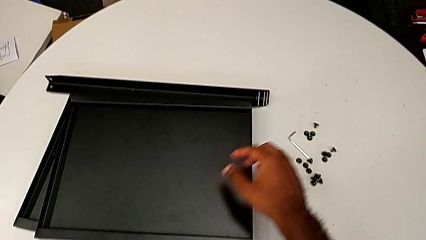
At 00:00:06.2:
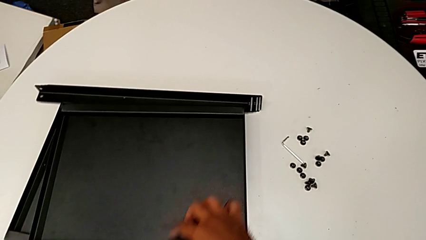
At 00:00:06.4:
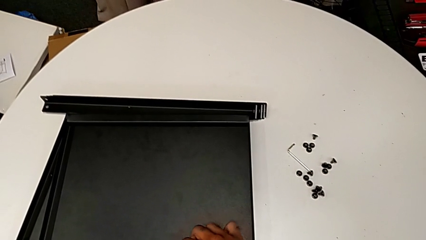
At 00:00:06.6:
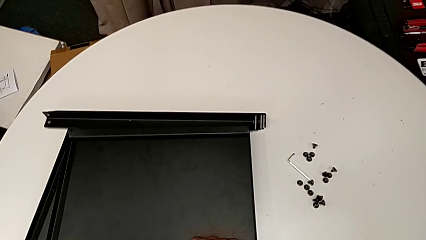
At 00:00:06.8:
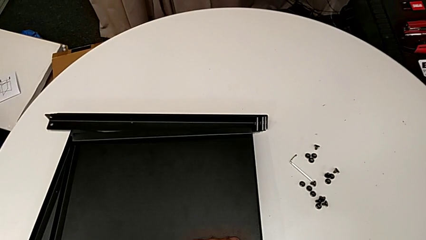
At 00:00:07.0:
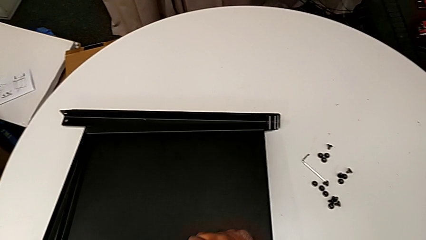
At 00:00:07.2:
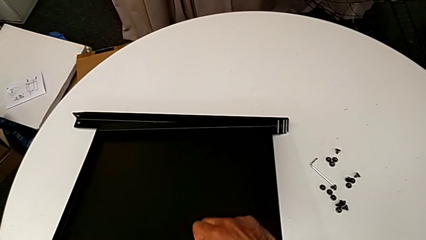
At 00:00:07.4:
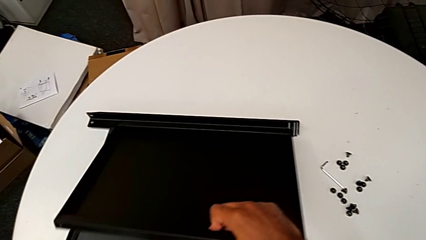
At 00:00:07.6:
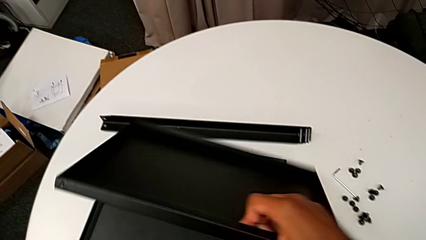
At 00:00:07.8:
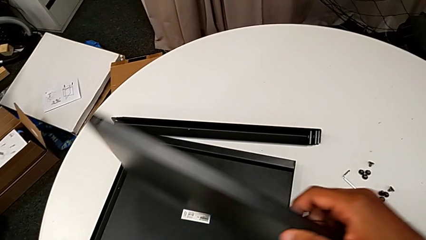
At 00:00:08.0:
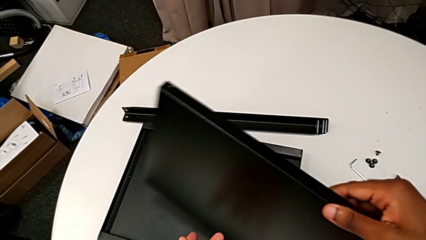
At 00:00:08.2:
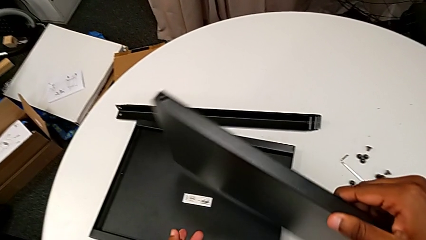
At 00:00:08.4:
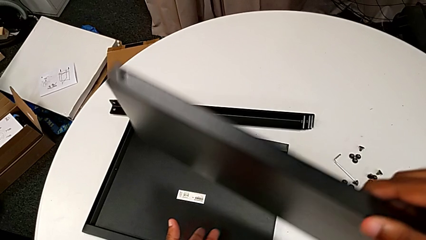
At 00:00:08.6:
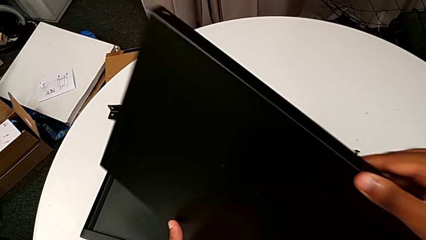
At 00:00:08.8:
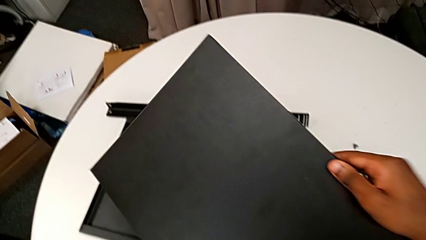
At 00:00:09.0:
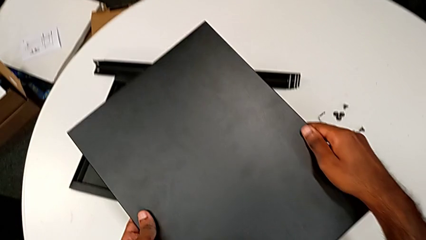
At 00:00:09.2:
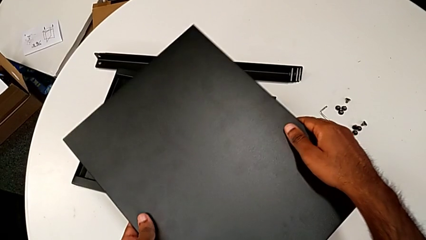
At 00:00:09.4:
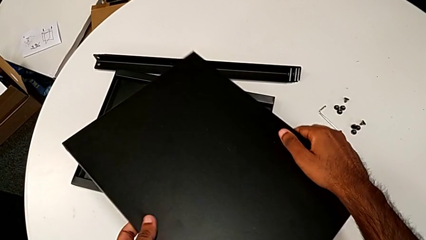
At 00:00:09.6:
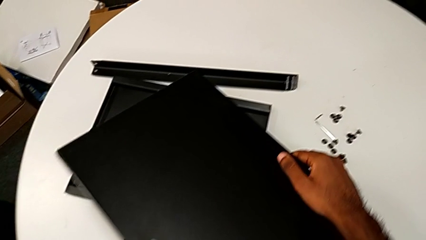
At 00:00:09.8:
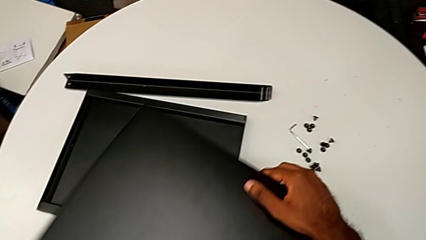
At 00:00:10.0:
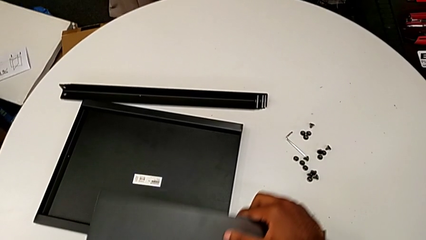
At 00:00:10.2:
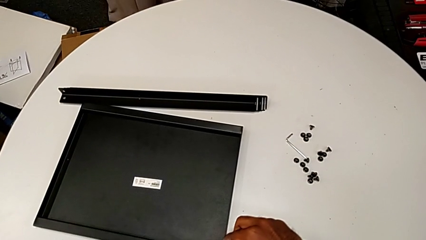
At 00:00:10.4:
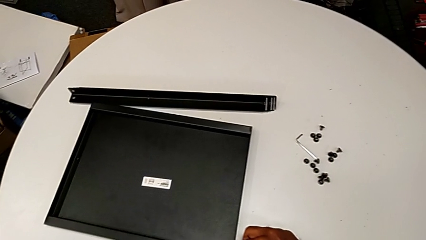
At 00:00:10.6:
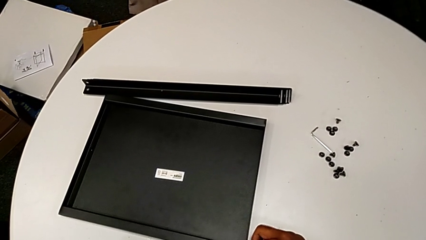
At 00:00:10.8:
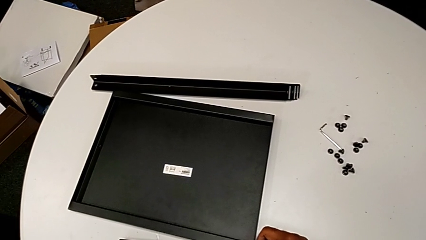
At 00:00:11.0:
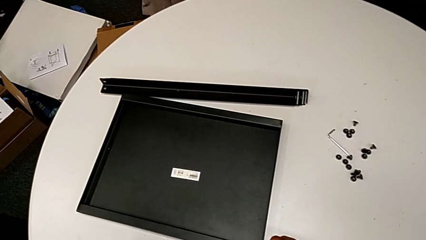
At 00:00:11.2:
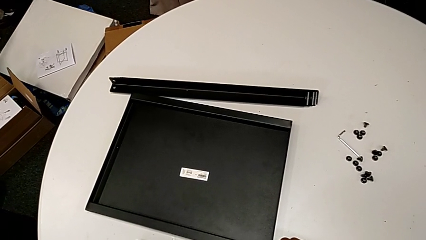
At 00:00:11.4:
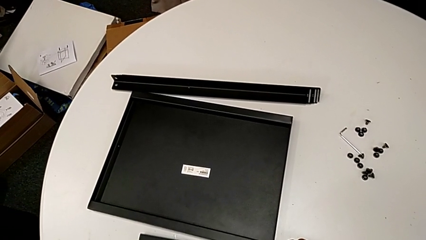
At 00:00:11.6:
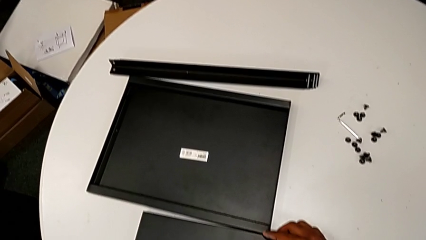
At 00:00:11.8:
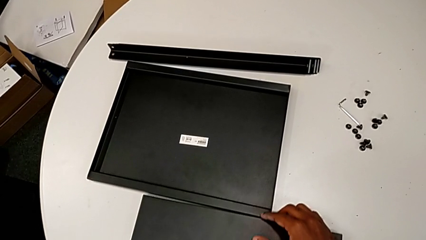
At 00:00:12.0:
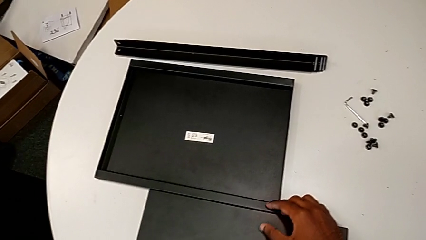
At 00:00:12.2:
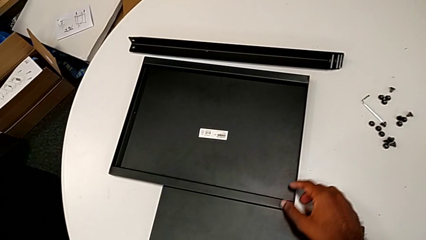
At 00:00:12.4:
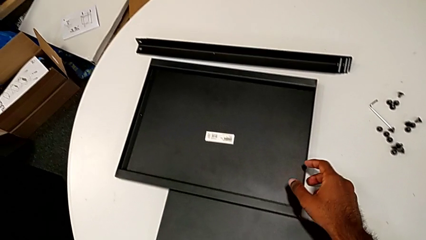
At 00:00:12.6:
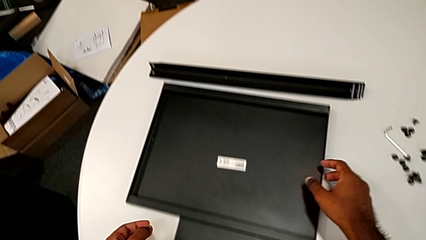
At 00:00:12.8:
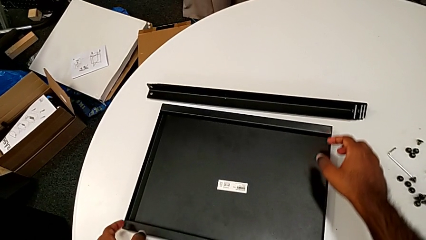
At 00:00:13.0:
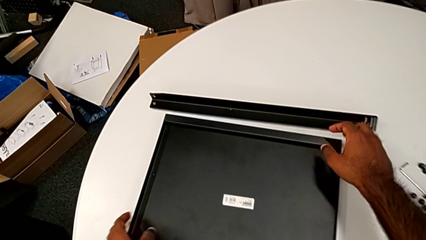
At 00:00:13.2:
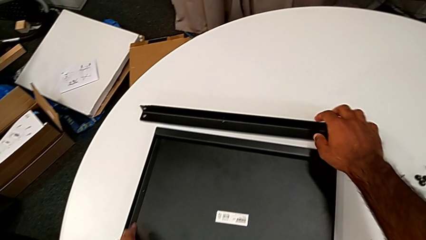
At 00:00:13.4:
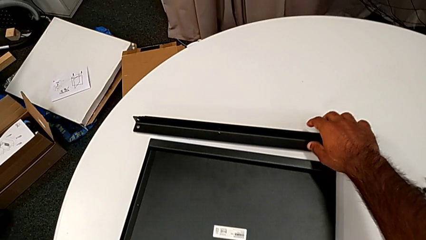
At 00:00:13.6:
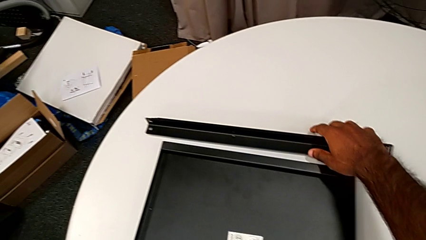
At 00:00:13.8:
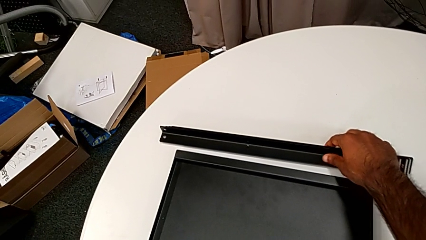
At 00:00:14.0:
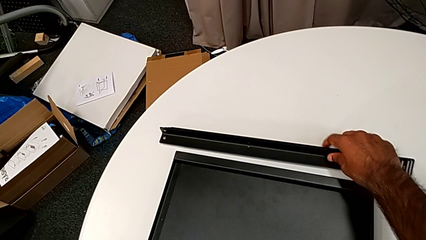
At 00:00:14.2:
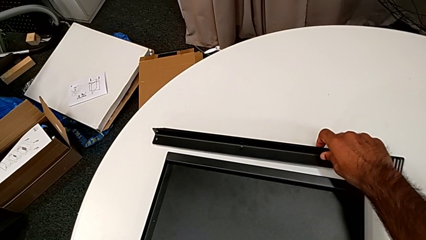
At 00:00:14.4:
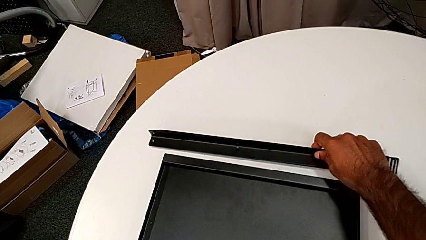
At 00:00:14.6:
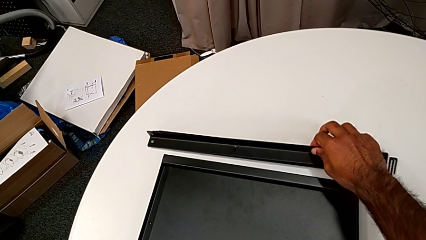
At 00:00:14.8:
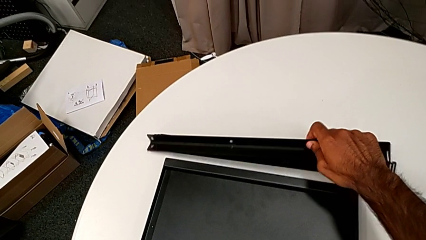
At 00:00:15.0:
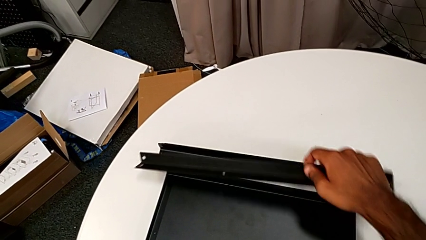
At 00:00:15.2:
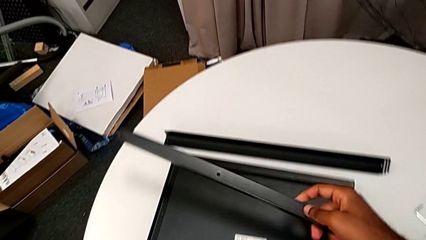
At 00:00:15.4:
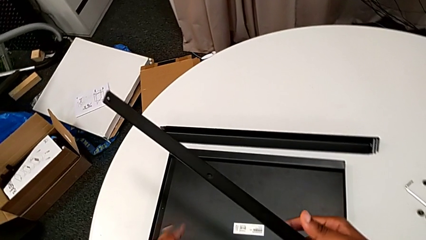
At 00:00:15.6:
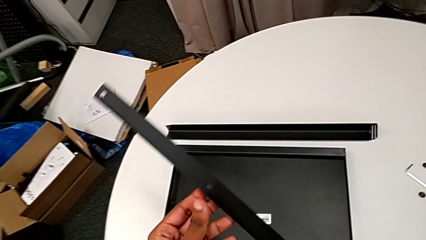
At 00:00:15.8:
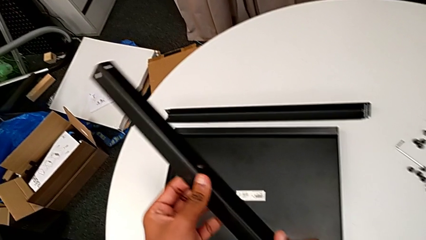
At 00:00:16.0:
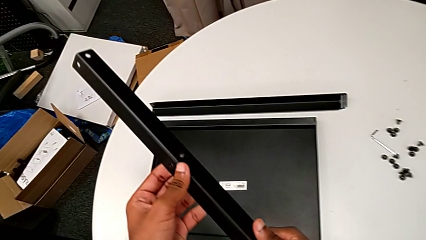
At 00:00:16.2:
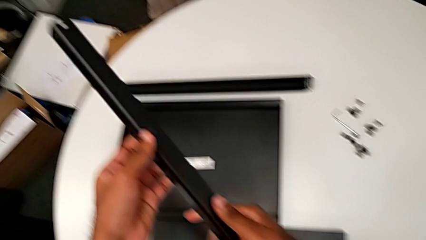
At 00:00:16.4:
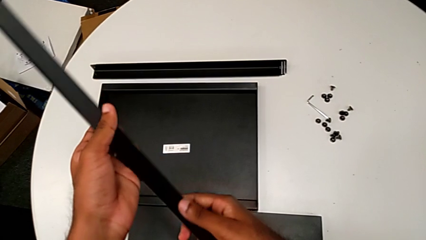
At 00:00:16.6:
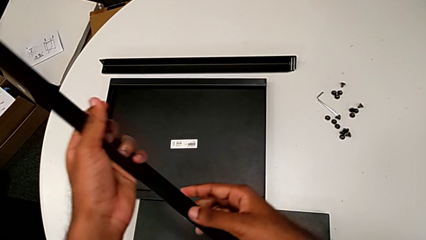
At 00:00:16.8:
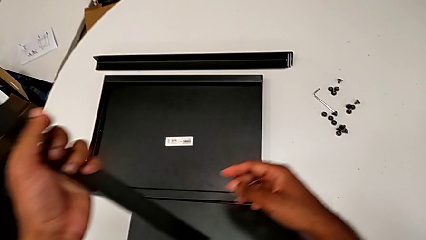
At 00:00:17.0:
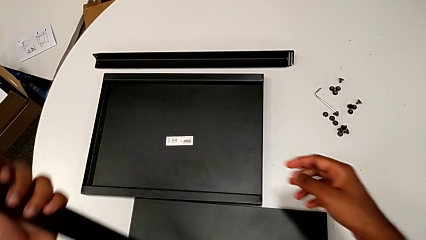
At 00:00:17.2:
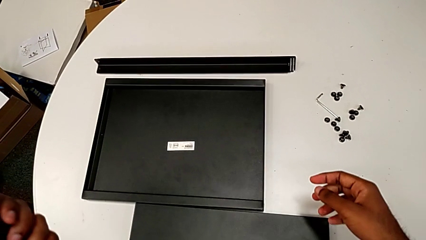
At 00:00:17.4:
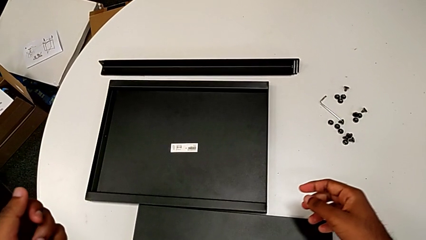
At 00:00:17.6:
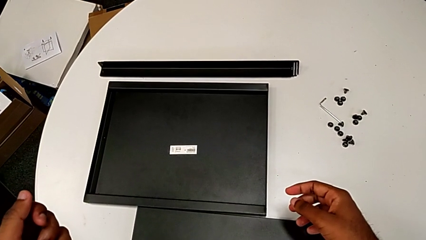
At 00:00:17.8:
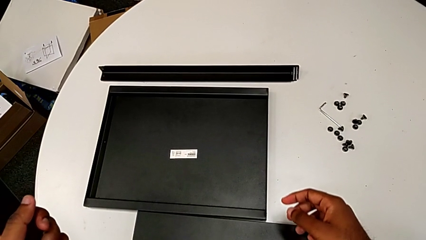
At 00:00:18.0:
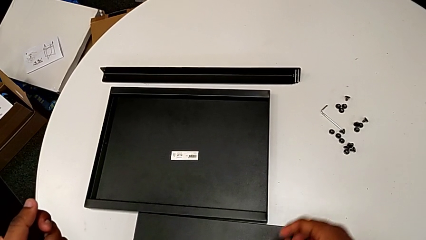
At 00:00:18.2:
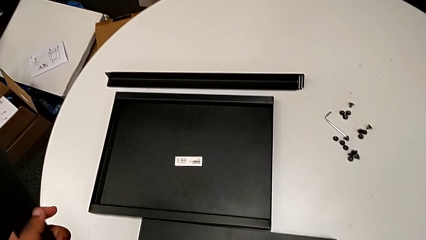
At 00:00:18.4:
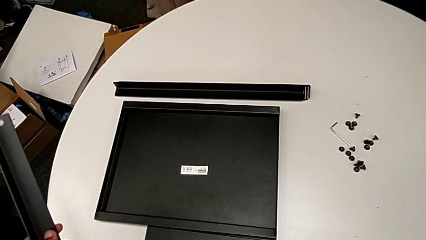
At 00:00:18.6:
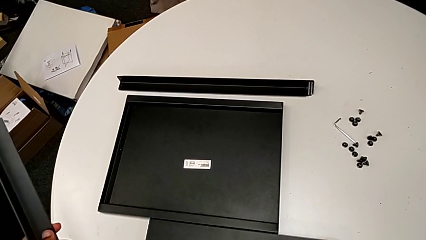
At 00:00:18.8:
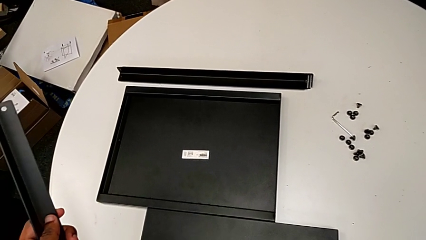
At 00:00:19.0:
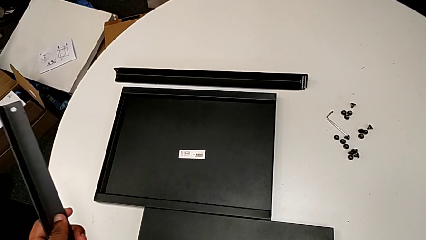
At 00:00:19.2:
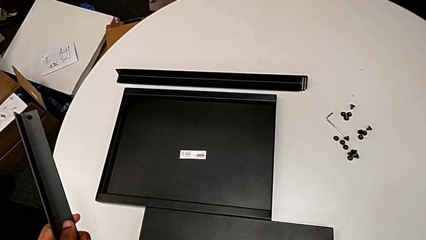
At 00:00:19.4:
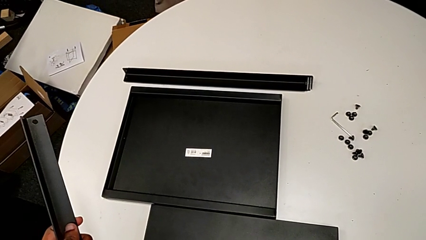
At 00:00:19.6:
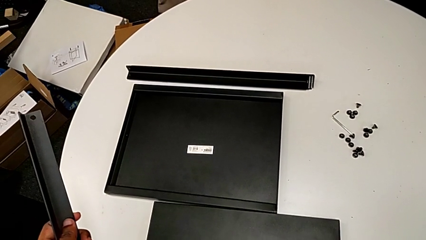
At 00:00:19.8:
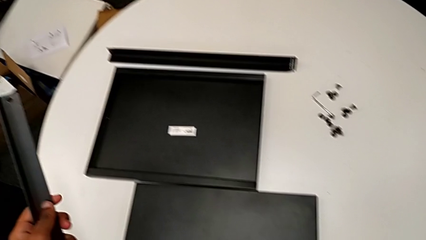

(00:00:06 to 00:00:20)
The camera wearer inspects the parts regularly. They grab the tray, rotate it, place it, grab the leg, inspect it and inspect the tray.

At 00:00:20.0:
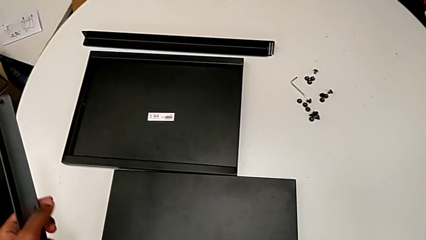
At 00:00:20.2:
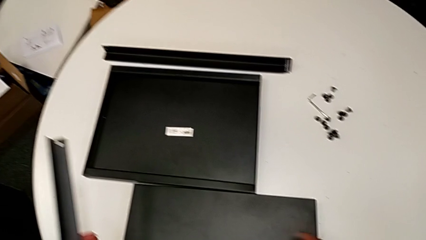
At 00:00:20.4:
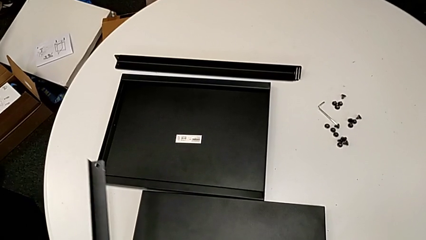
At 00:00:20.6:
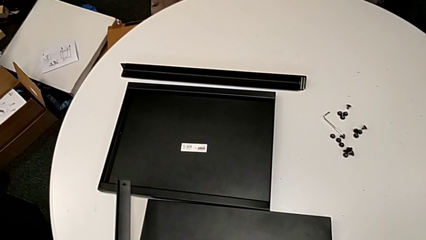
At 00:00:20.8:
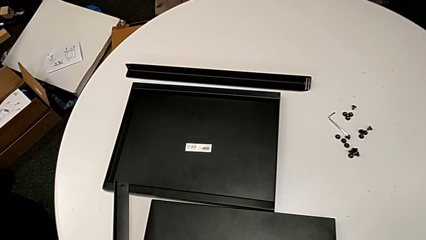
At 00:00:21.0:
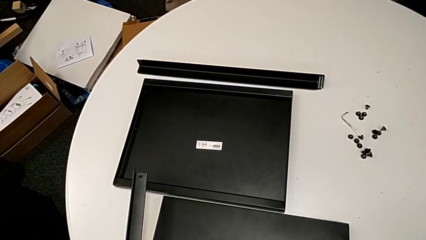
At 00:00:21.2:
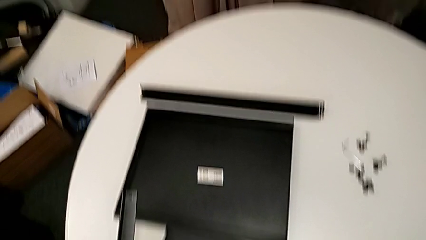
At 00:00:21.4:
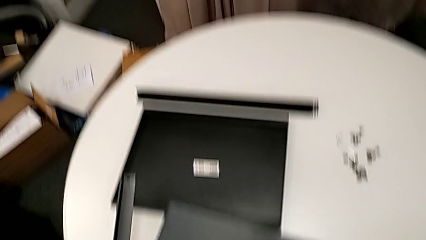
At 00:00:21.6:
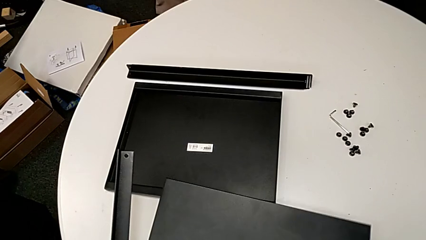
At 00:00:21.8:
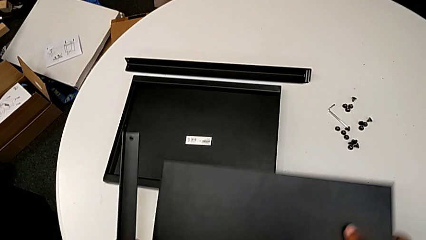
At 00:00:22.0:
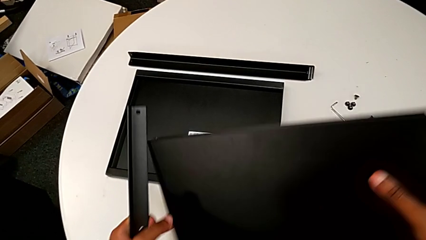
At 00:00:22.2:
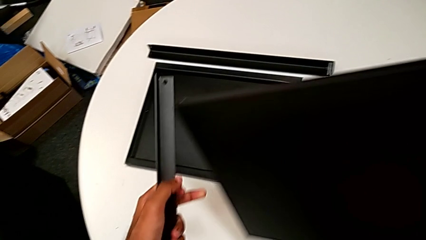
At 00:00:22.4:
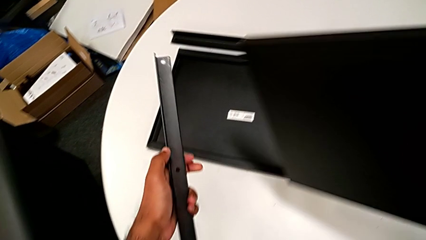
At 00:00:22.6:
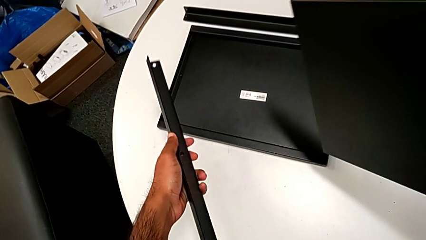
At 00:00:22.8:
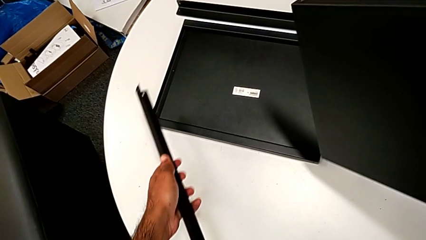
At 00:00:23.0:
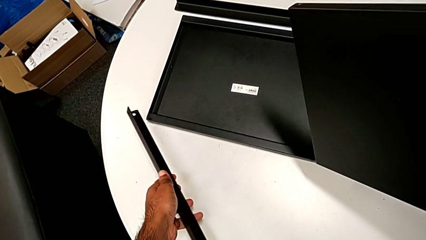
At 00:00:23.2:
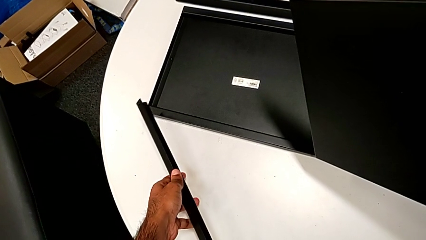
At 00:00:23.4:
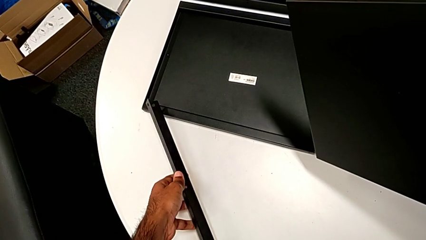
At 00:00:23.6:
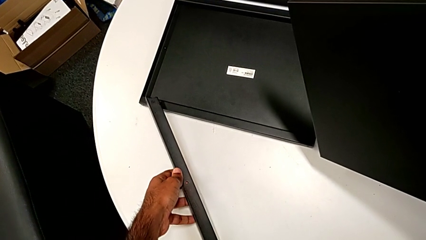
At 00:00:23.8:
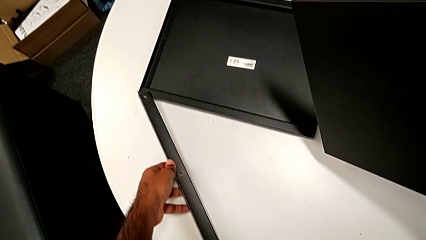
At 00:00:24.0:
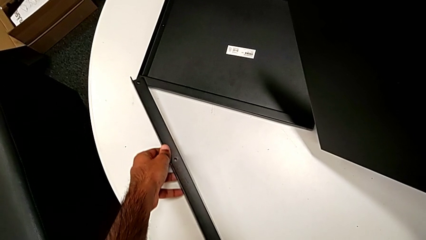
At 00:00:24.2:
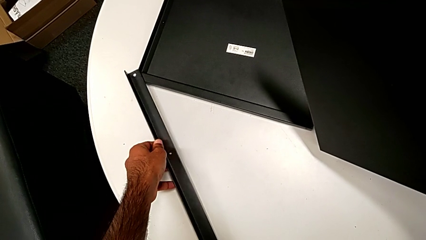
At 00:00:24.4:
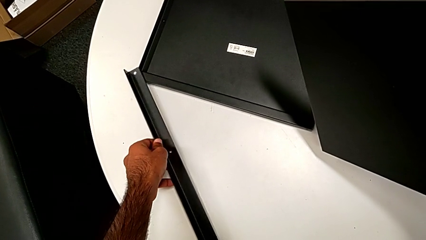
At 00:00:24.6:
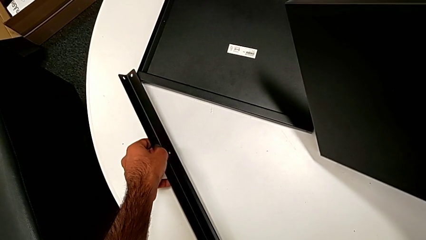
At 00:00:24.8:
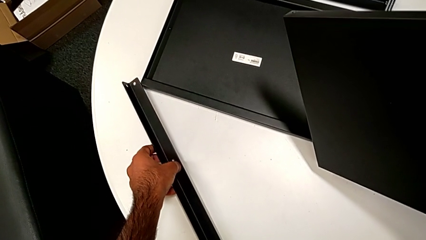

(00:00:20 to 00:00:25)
The camera wearer is screwing one side of the first leg to the shelf. They grab the tray and begin to place the leg.
